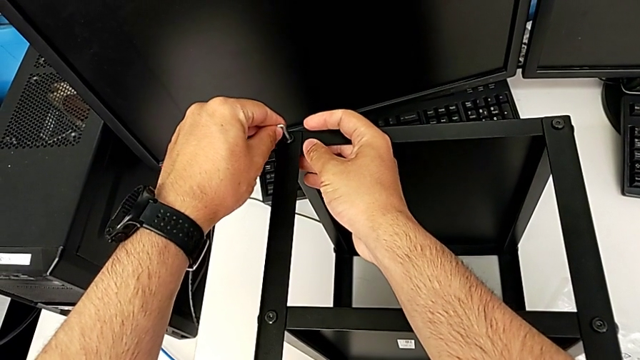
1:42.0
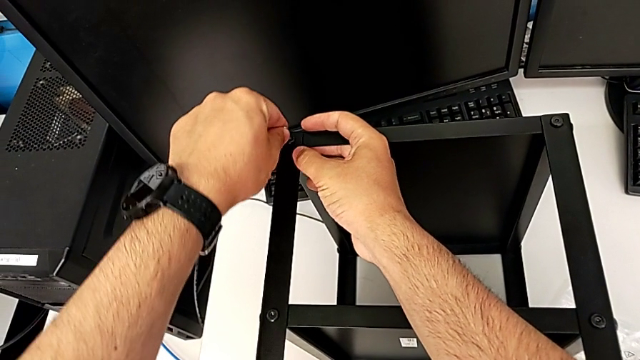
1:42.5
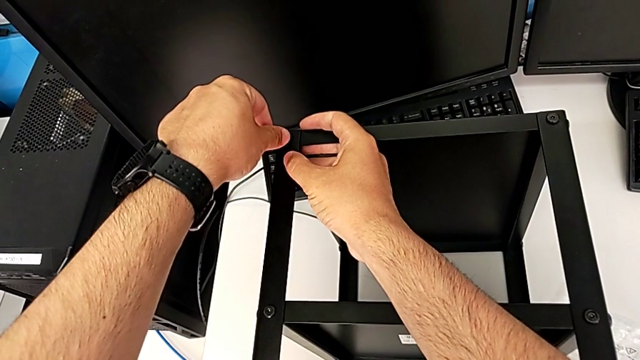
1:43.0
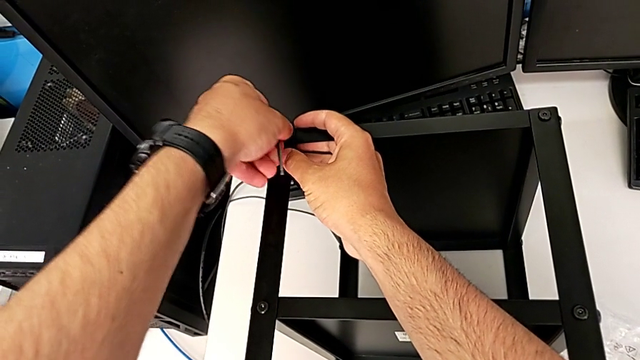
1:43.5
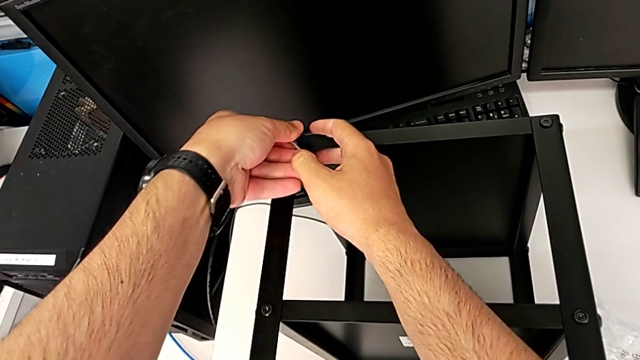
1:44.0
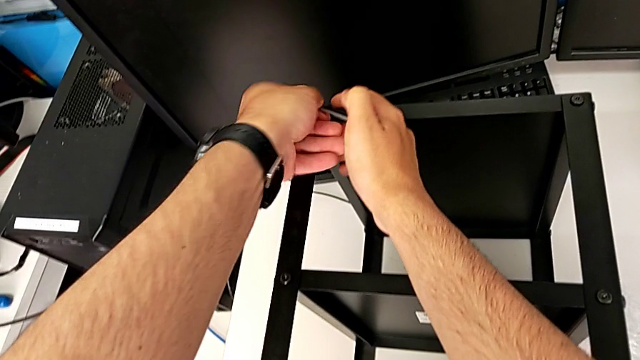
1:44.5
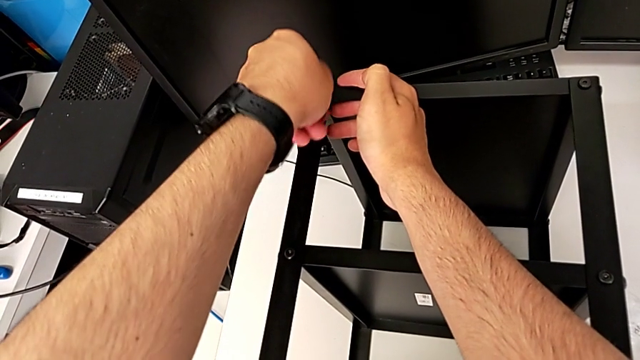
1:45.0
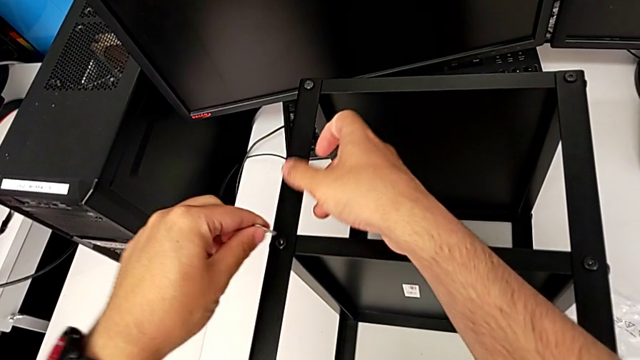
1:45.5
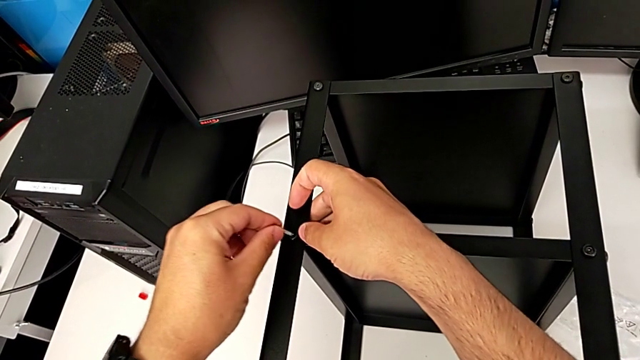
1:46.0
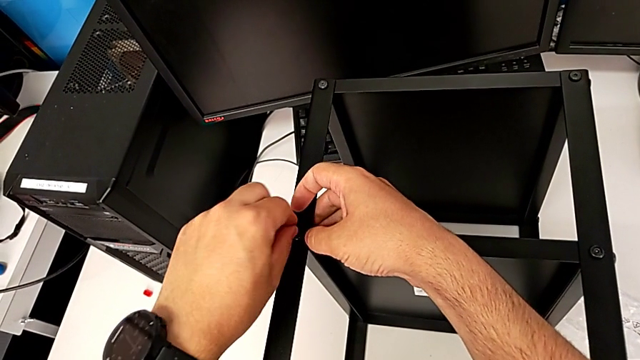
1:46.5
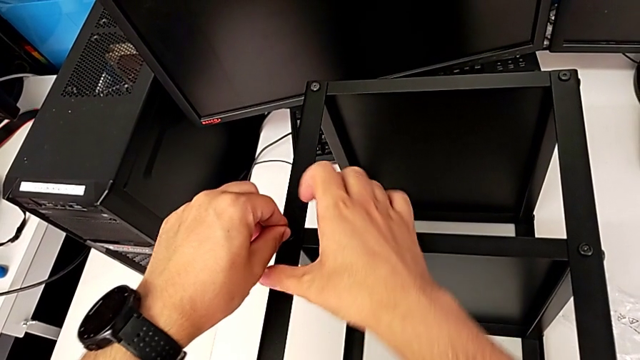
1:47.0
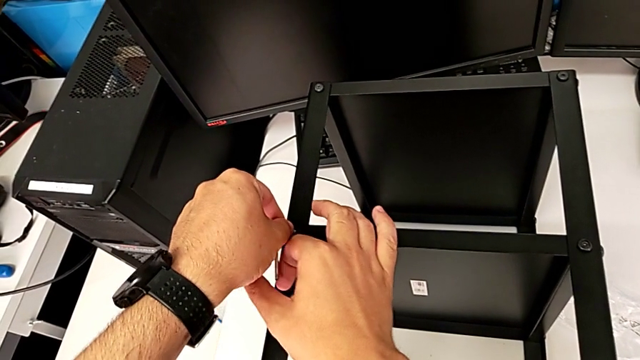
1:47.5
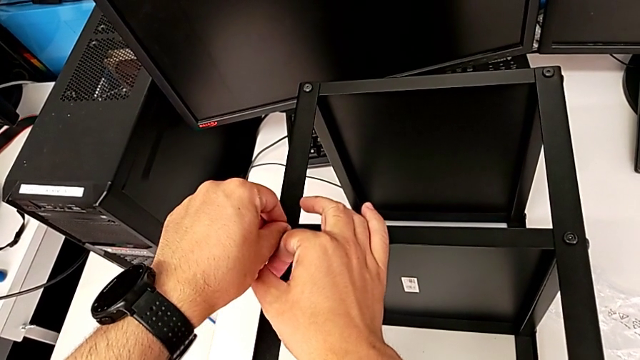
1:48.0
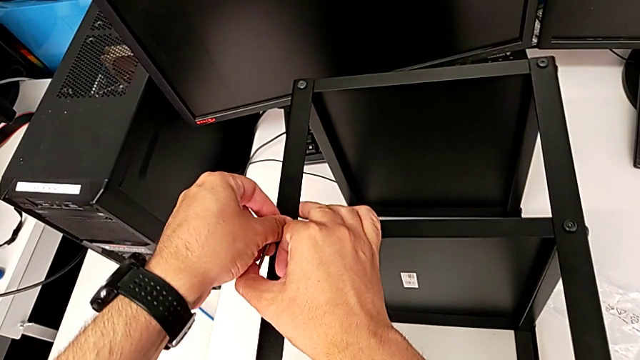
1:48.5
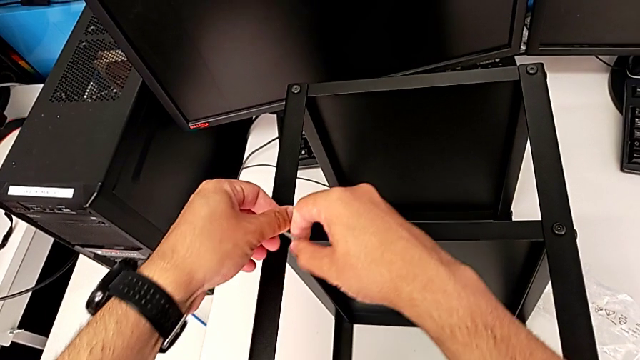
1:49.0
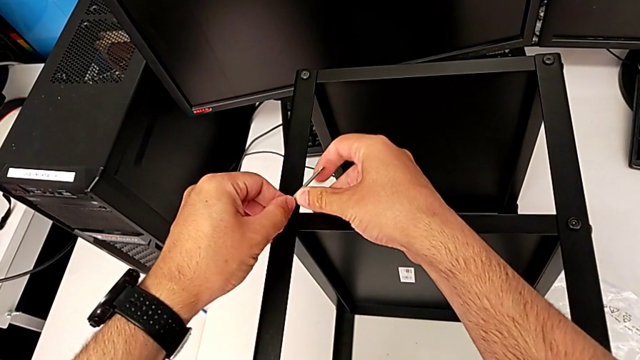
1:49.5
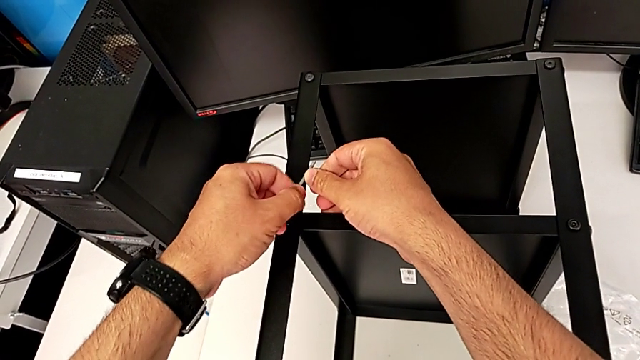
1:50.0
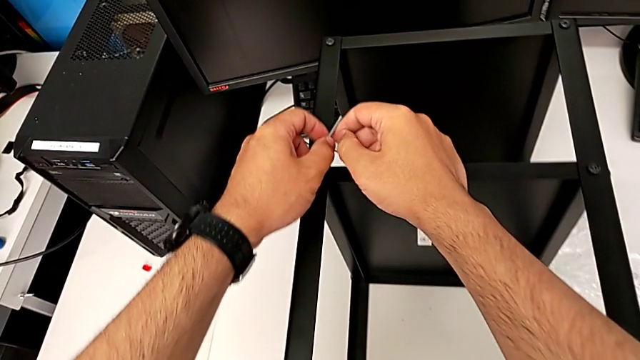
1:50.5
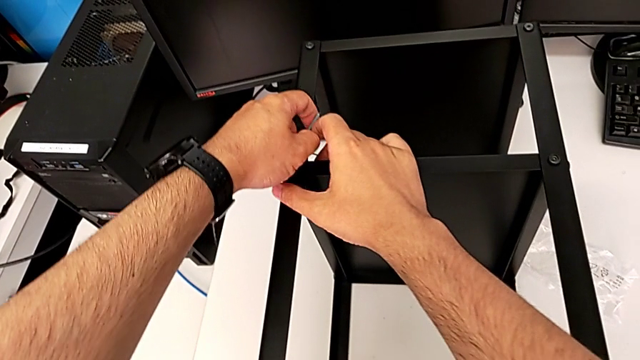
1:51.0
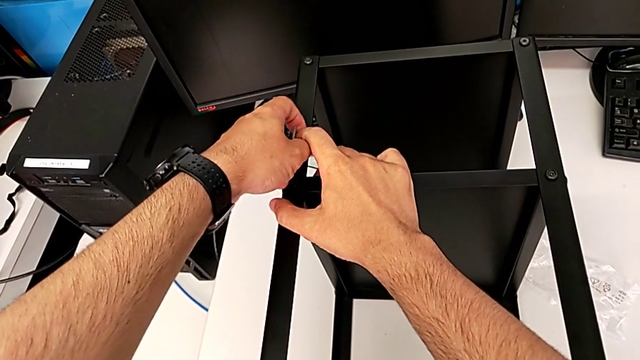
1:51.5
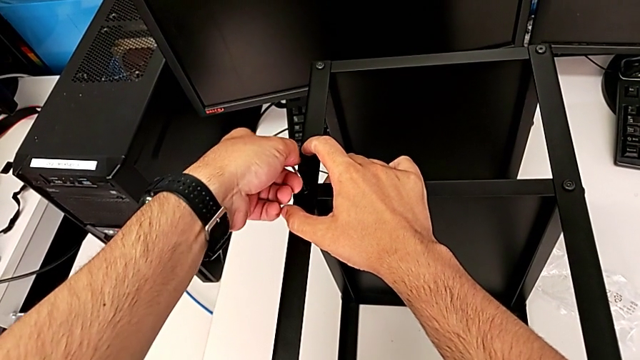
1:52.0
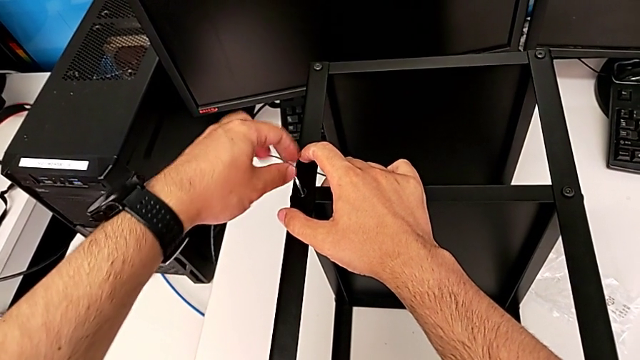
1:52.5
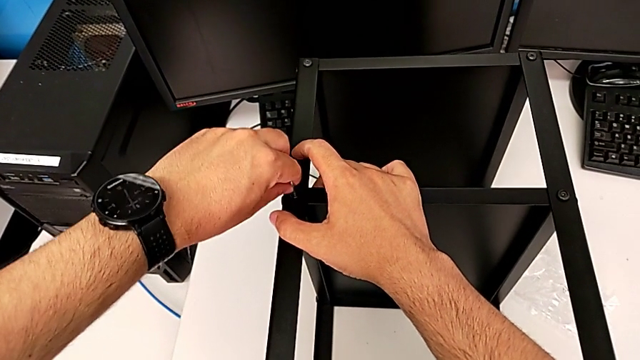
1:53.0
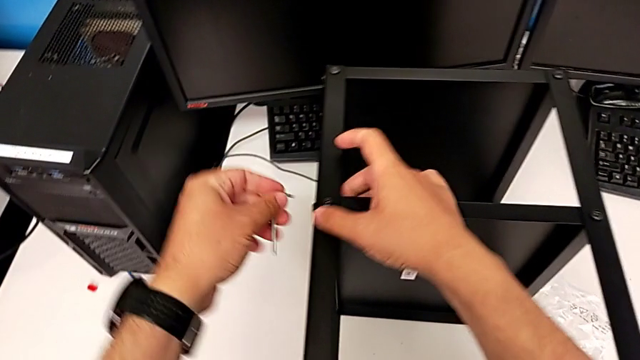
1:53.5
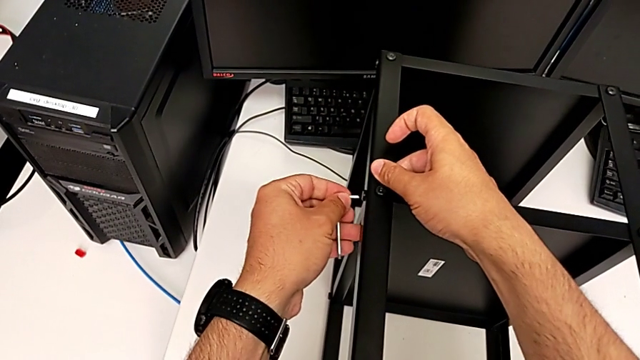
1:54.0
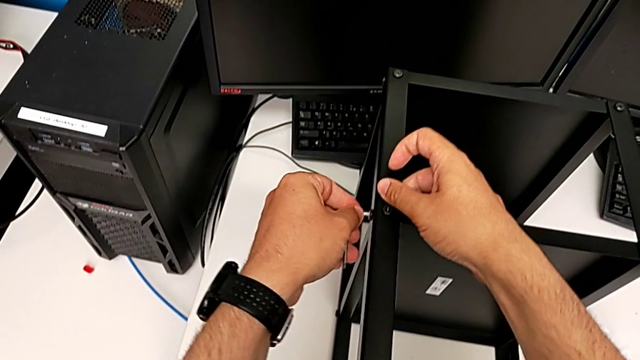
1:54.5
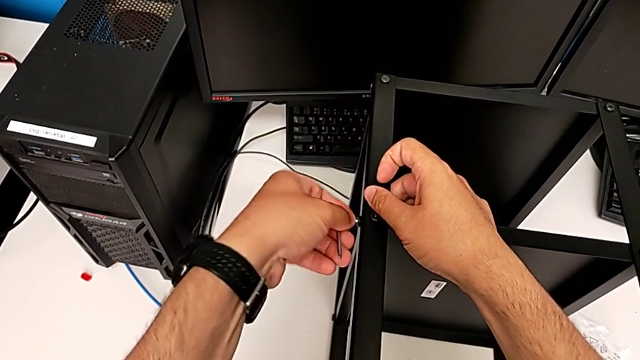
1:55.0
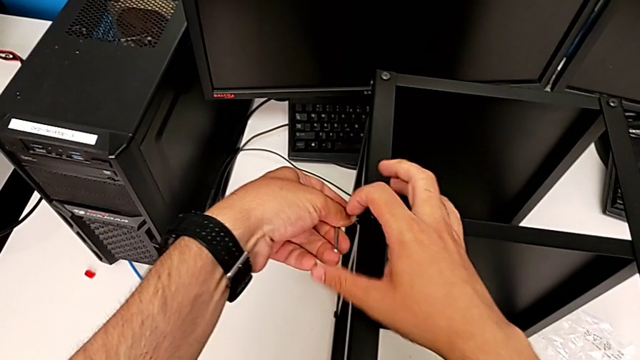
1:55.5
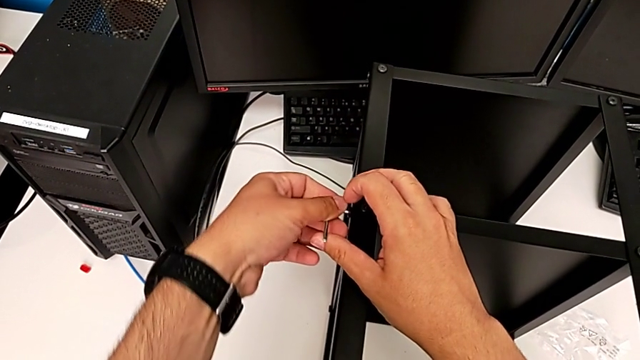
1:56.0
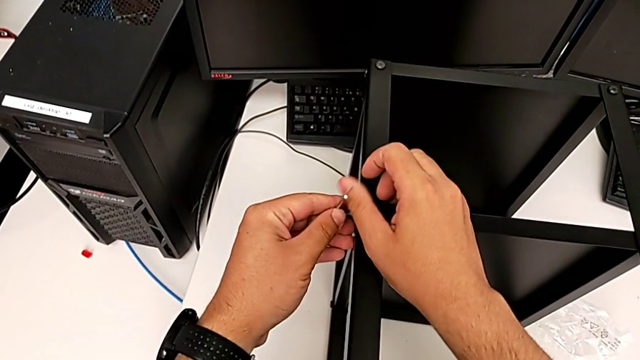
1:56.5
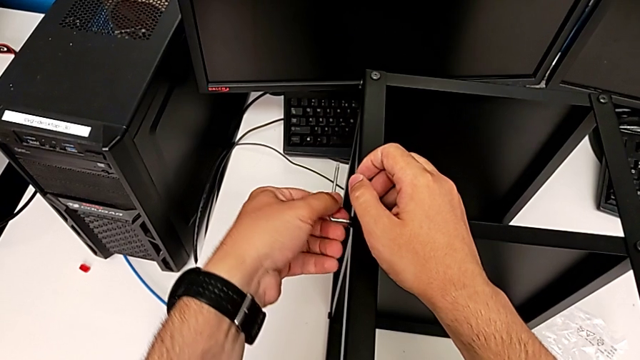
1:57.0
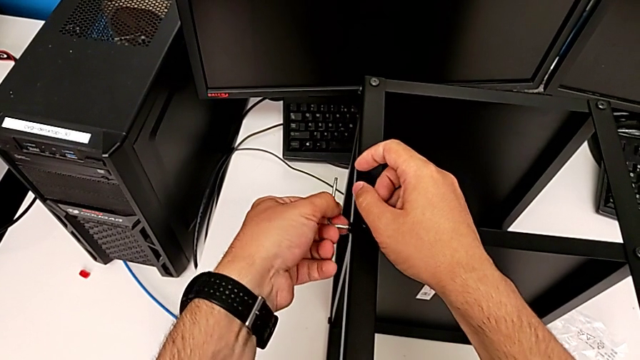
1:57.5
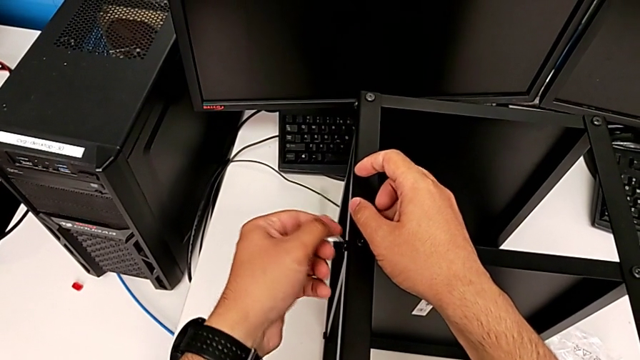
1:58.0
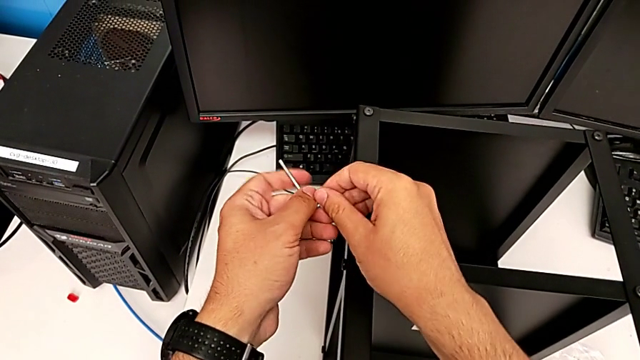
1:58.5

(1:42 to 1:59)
The camera wearer is loosening all the hex socket heads on the table. They unscrew the thirteenth hex socket head, withdraw the Allen wrench, insert it, unscrew the fourteenth hex socket head, withdraw the Allen wrench, insert it, unscrew the fifteenth hex socket head and withdraw the Allen wrench.

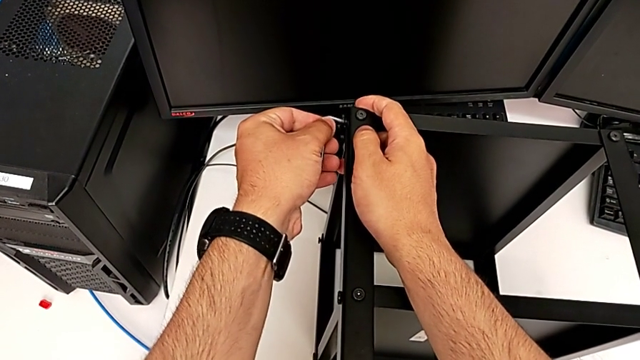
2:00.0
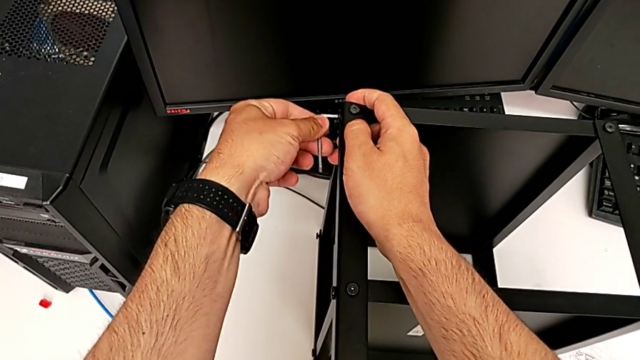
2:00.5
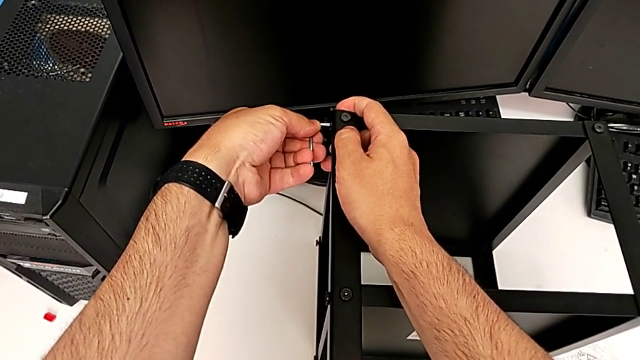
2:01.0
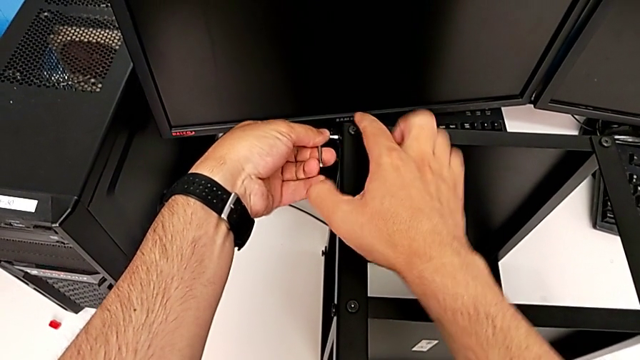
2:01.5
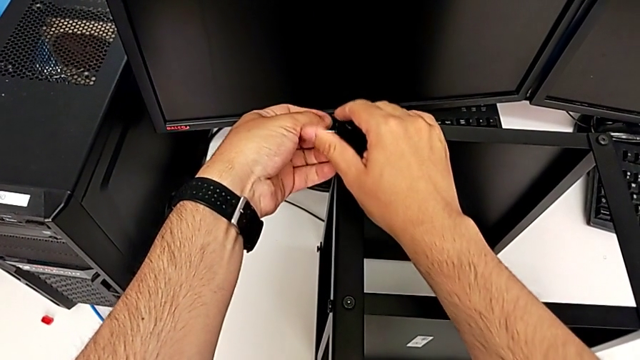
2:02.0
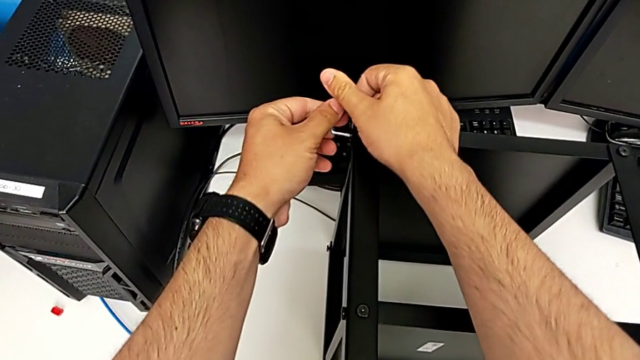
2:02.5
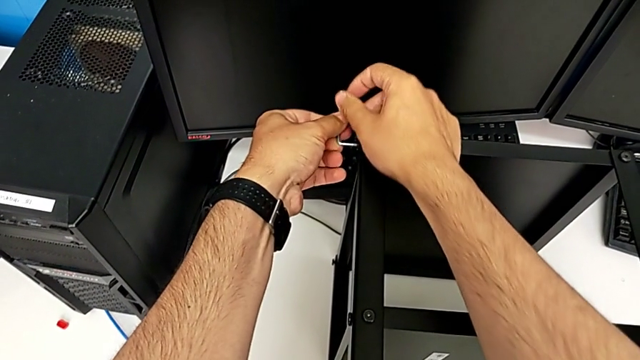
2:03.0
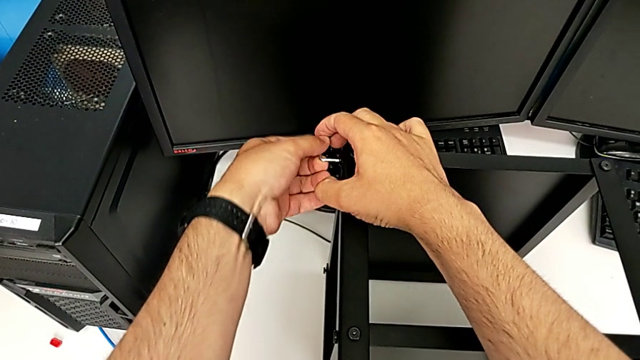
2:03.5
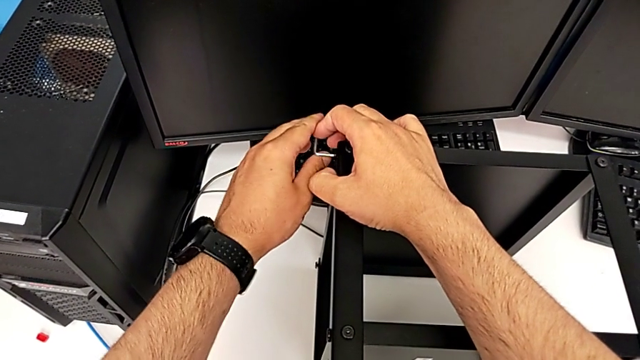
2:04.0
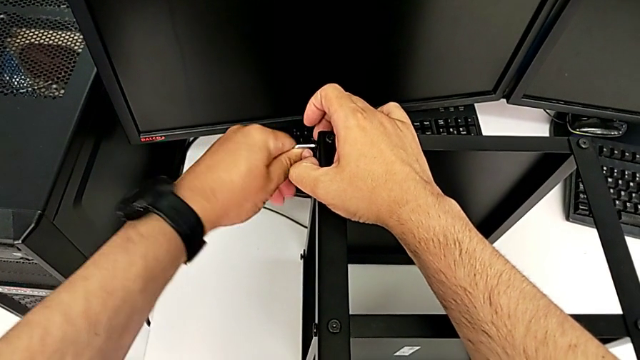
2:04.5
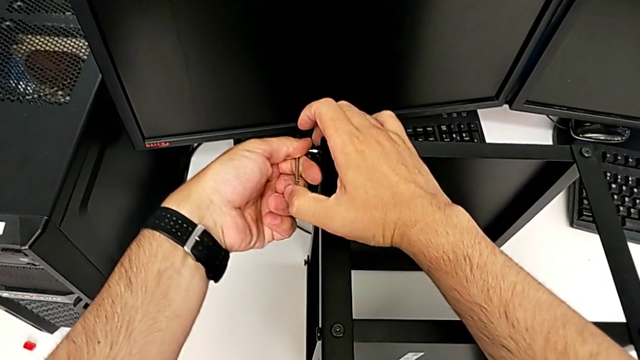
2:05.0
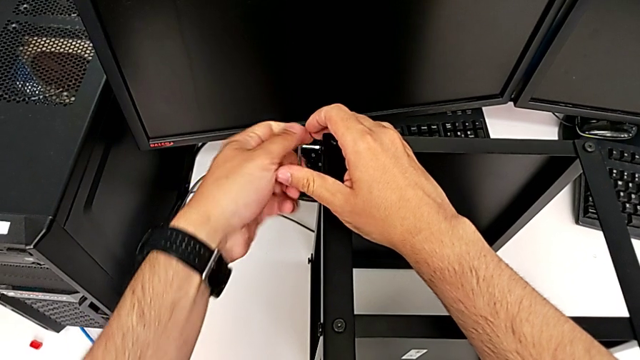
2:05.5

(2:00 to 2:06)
The camera wearer is unscrewing all the hex socket heads from the tabletop. They insert the Allen wrench and begin to unscrew the hex socket head.
